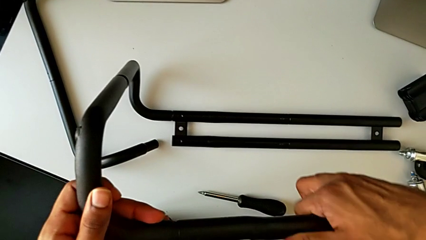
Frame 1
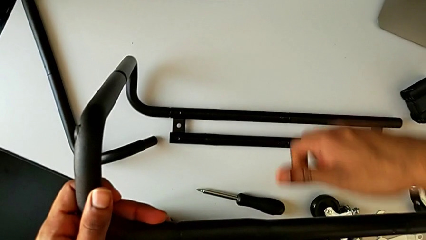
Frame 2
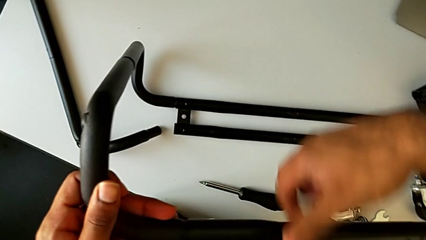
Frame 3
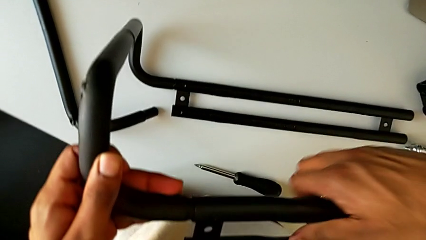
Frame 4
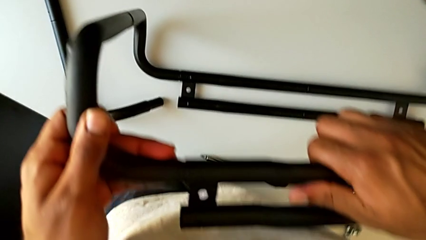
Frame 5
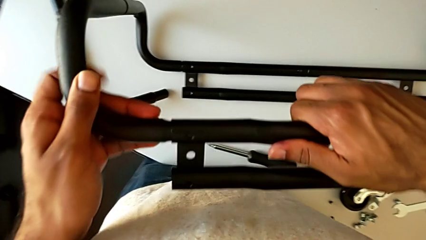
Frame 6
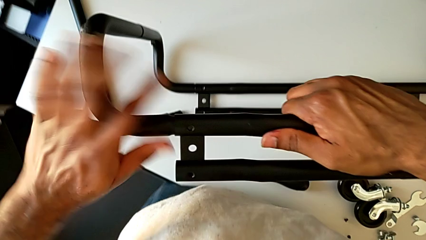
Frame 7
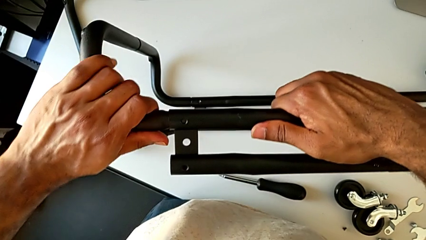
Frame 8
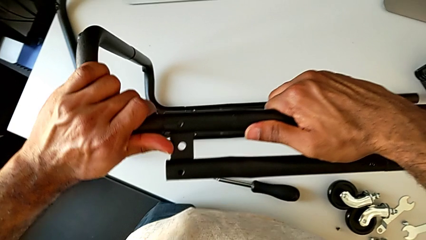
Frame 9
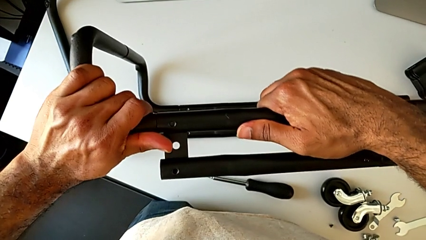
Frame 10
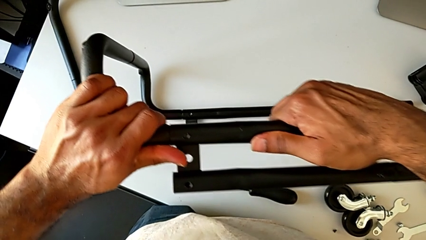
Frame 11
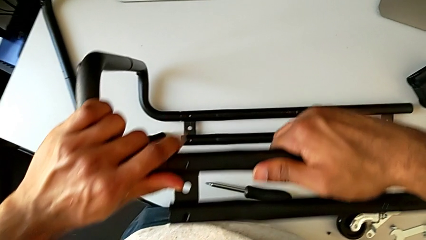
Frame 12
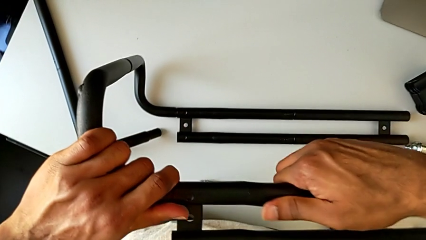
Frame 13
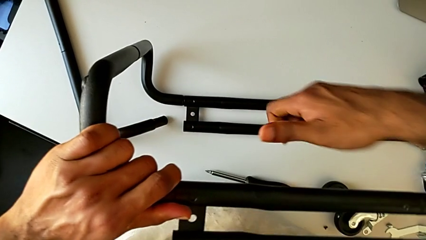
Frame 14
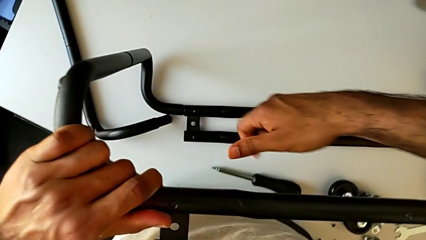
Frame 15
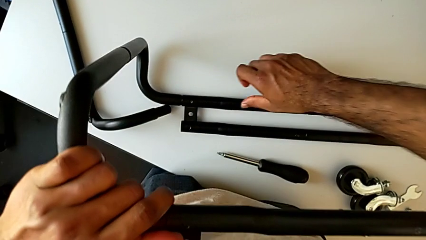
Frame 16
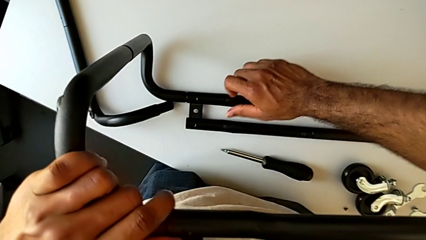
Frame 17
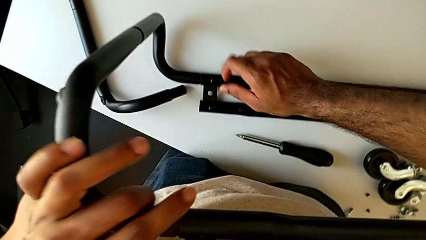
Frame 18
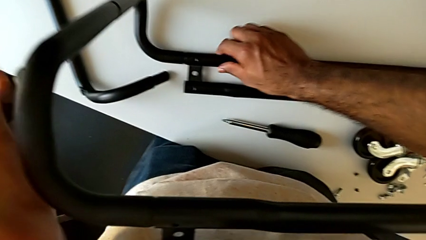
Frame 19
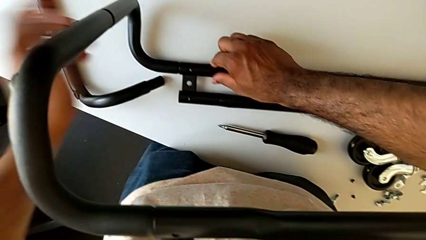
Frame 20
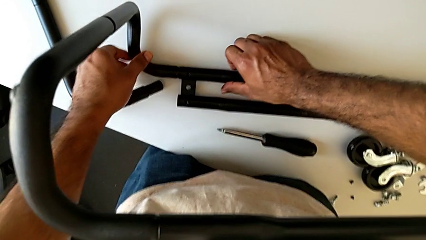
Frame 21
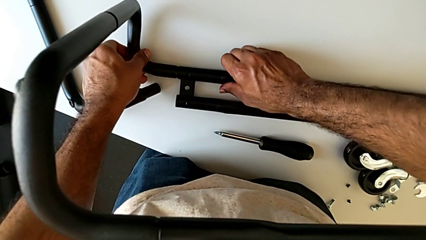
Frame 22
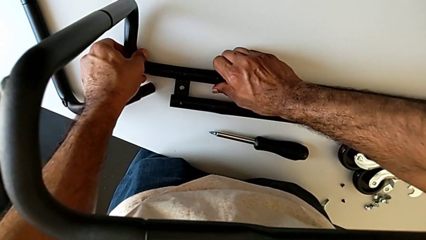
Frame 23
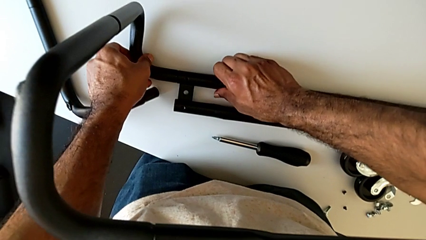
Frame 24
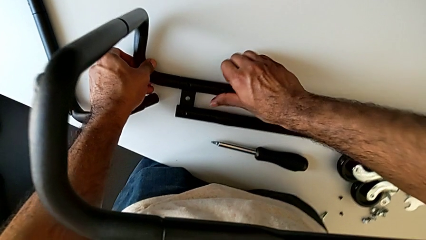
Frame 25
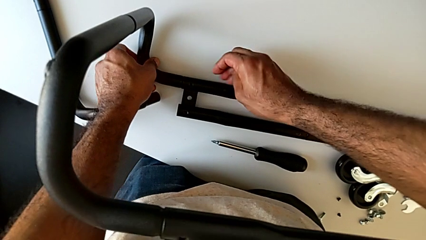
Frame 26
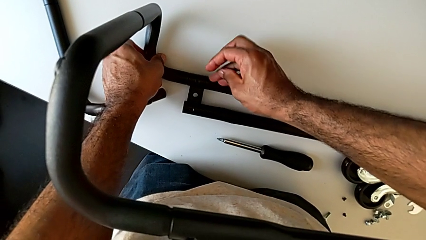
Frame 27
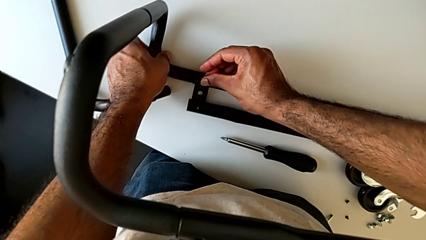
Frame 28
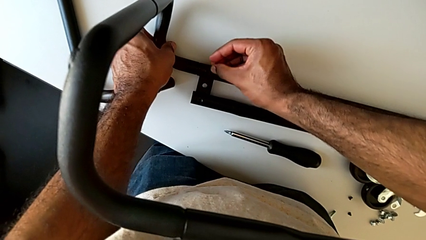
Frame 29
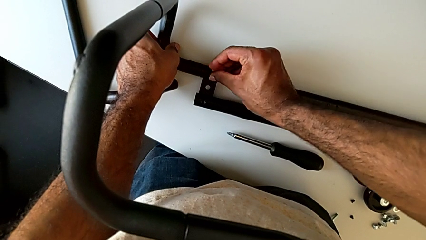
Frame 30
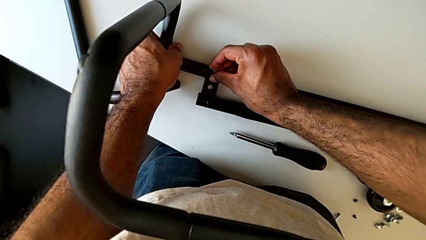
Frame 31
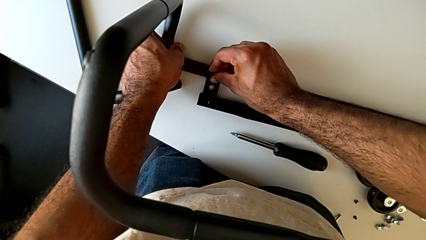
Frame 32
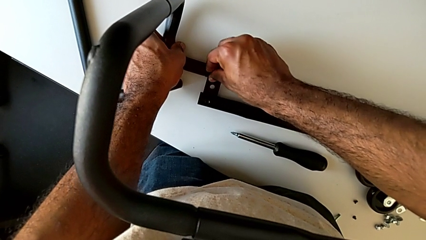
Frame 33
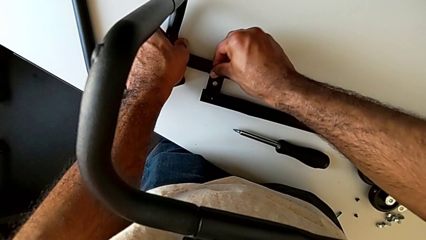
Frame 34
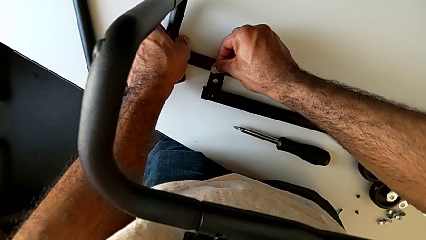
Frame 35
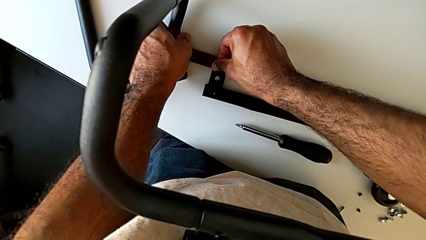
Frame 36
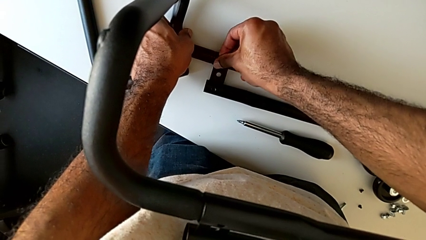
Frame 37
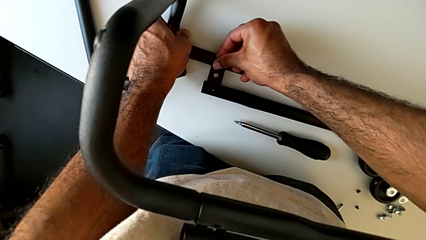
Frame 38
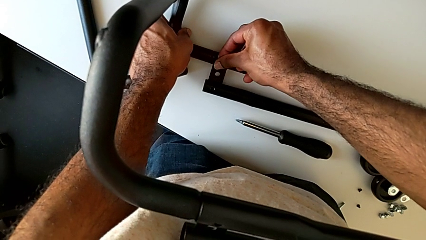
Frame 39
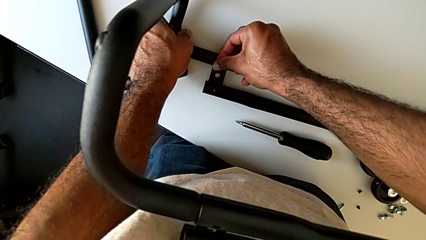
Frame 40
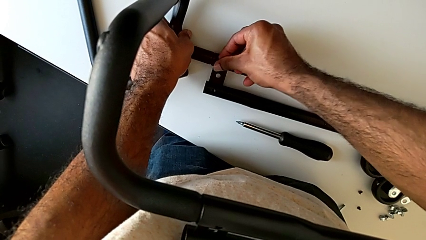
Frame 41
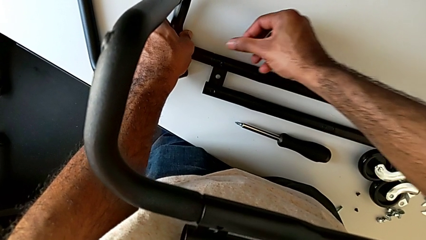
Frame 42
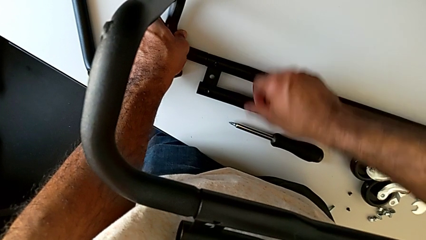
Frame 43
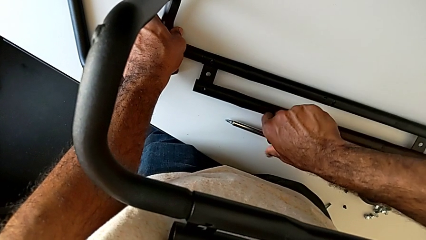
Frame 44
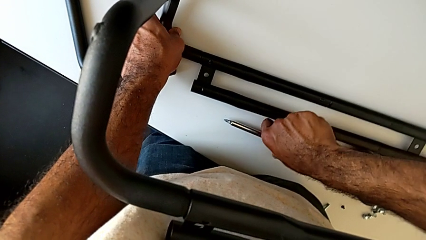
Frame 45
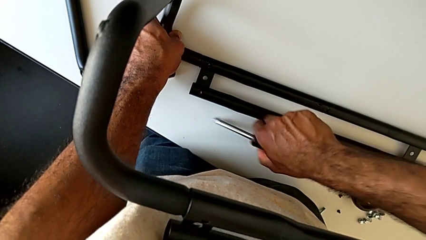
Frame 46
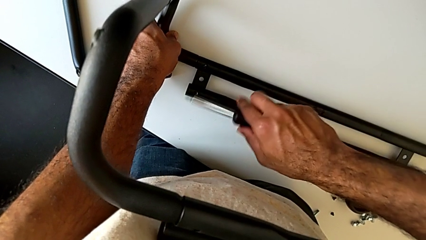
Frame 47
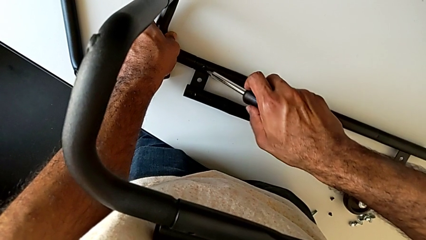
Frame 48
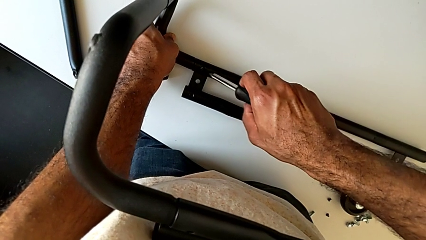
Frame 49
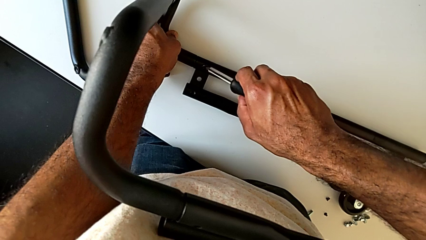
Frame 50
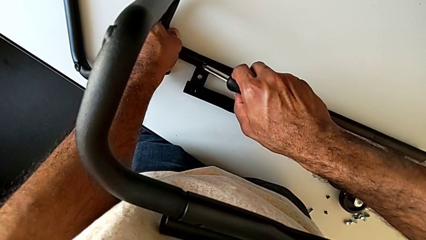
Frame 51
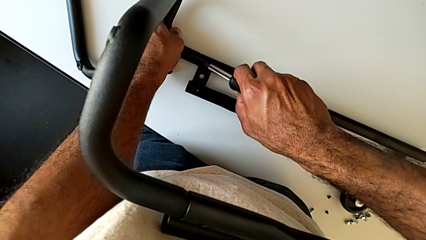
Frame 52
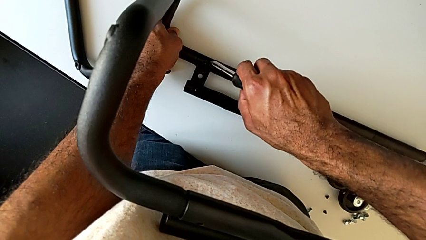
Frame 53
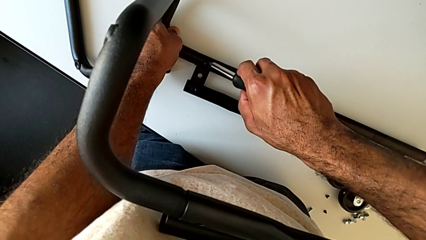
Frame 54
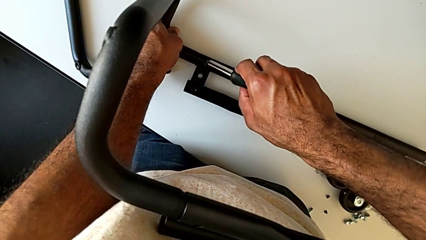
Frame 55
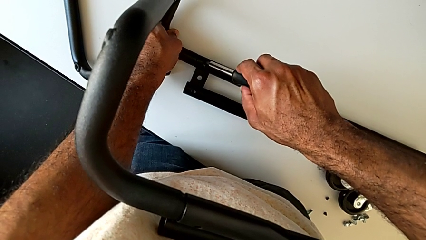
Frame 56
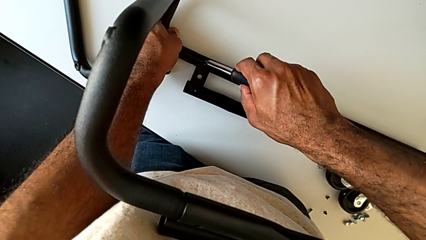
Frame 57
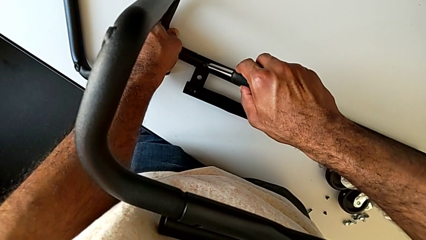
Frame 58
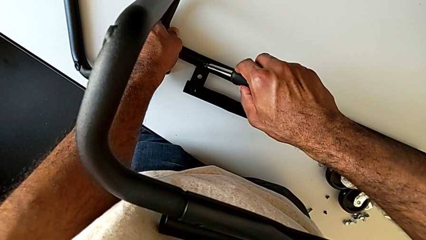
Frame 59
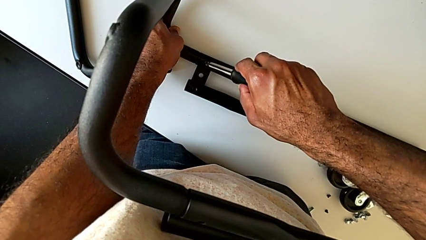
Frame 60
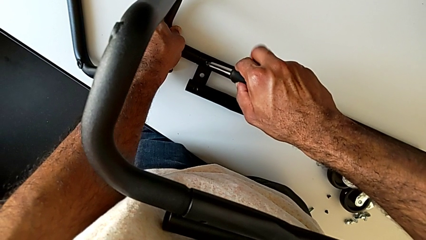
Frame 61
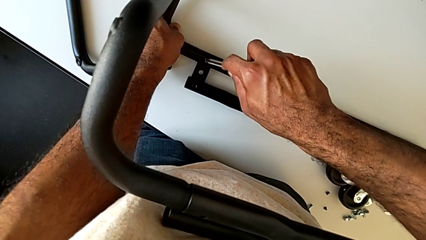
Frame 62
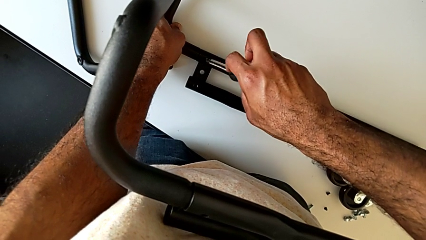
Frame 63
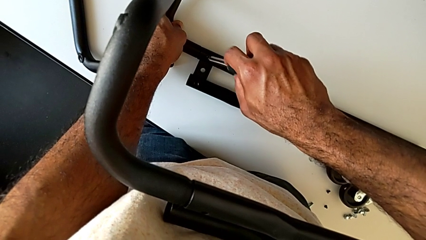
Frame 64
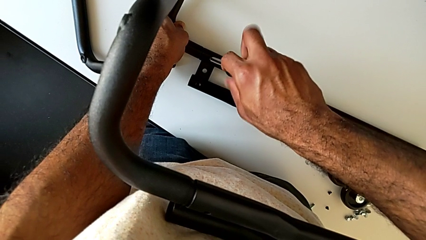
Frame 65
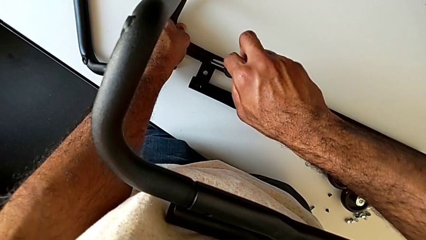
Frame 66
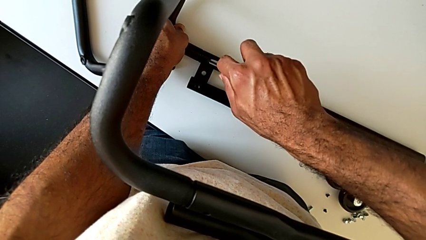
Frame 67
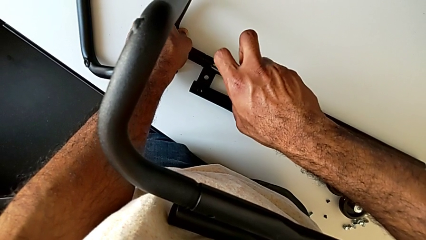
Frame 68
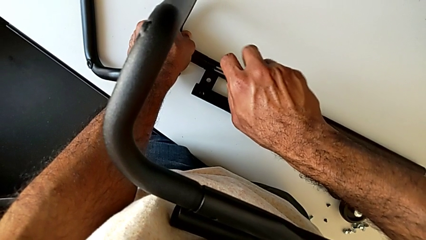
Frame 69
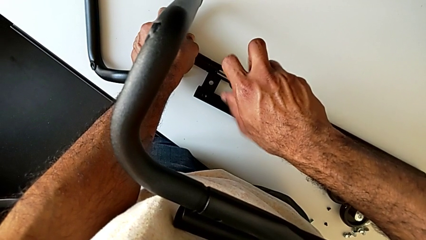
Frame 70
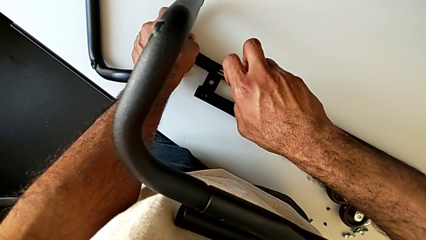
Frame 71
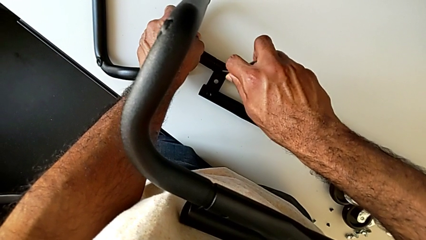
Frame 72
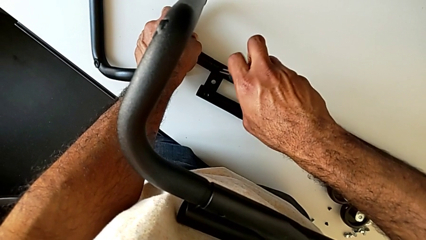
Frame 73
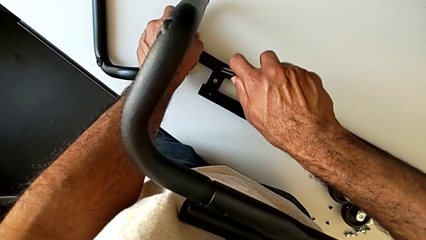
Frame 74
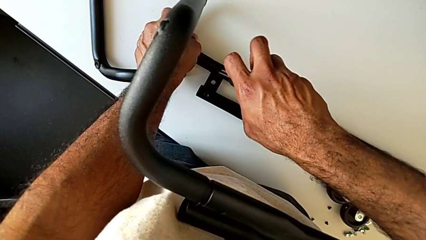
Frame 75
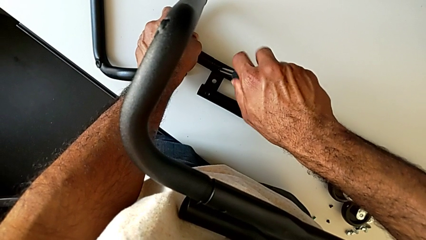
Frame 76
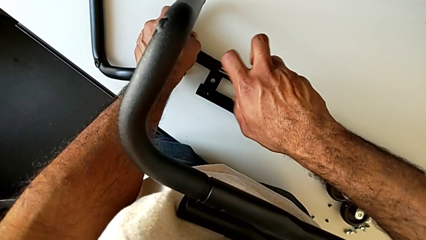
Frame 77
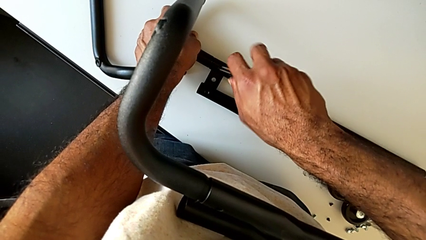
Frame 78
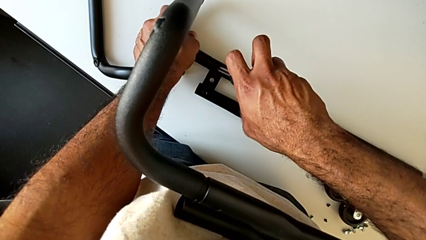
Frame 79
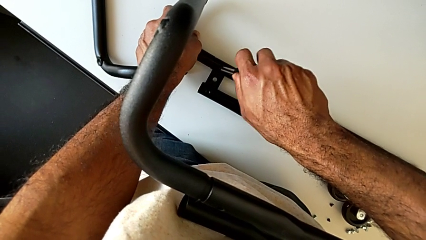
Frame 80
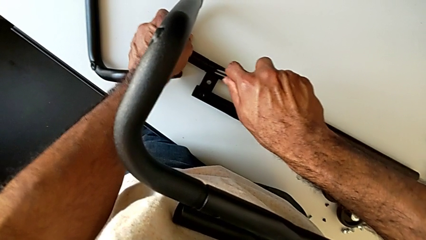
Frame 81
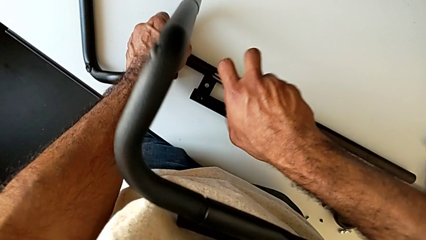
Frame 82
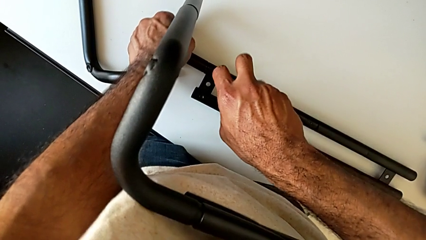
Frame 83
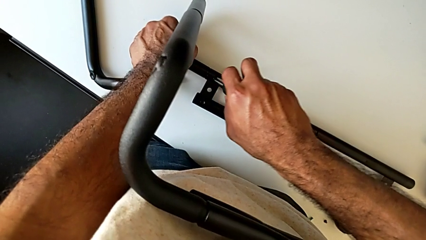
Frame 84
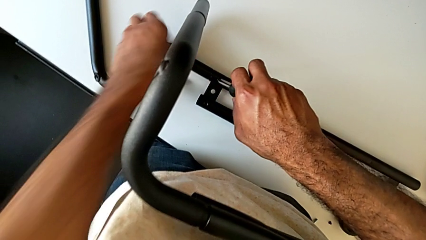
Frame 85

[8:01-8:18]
The camera wearer is assembling the base frame with the side bars. They align the top leg, align the bottom leg, insert the first screw, grab the screwdriver, insert it and begin to screw the first screw.
